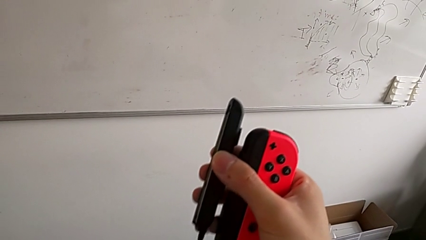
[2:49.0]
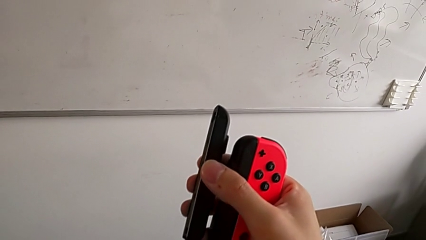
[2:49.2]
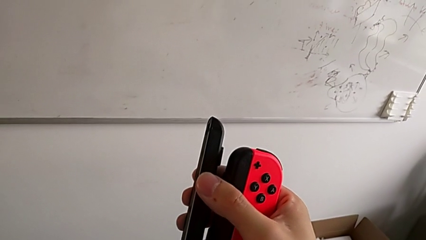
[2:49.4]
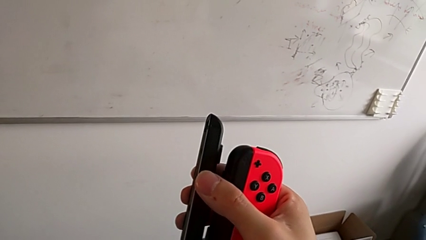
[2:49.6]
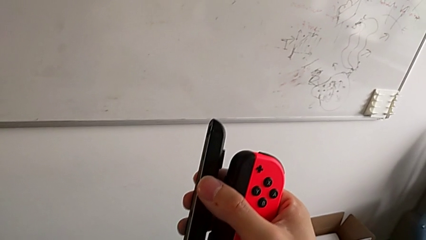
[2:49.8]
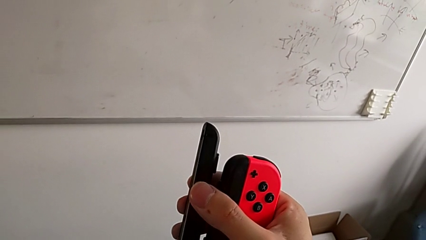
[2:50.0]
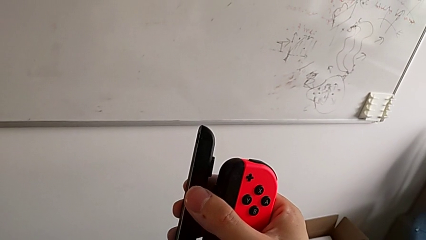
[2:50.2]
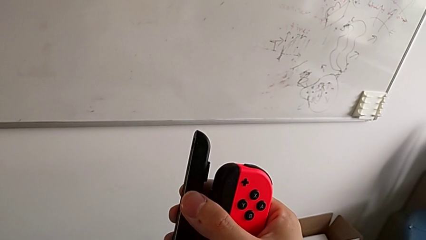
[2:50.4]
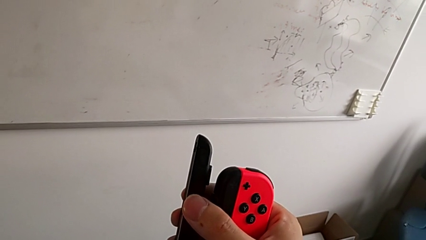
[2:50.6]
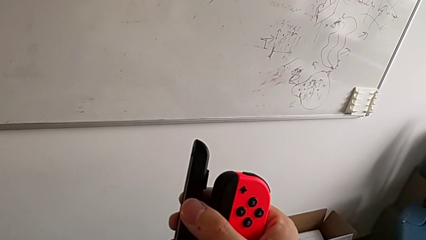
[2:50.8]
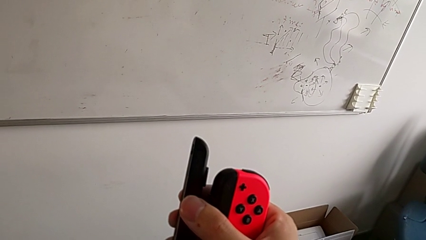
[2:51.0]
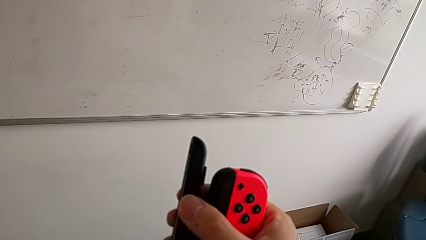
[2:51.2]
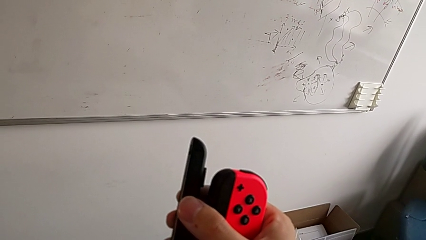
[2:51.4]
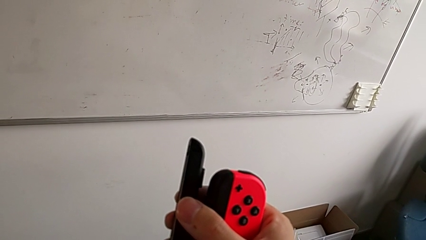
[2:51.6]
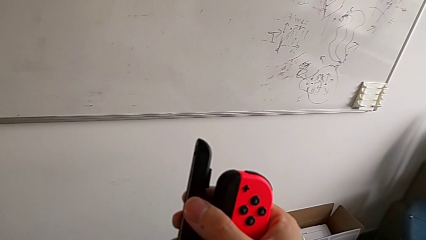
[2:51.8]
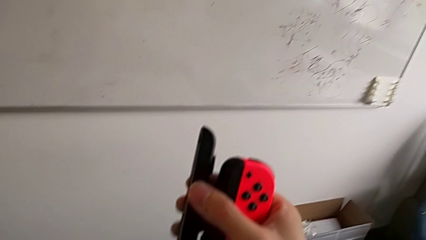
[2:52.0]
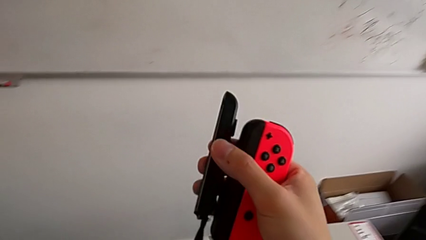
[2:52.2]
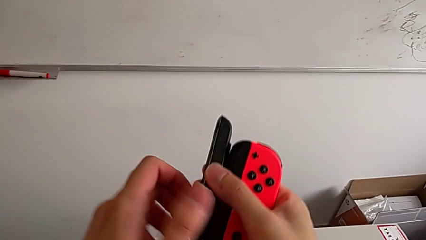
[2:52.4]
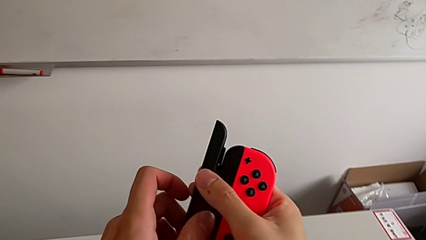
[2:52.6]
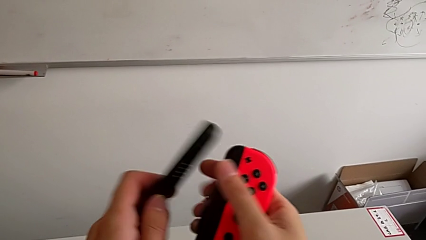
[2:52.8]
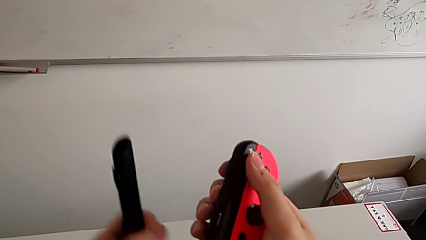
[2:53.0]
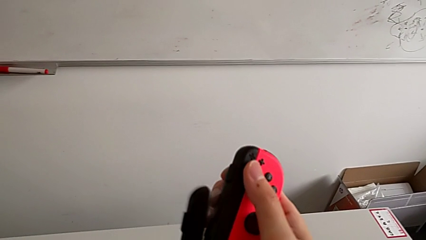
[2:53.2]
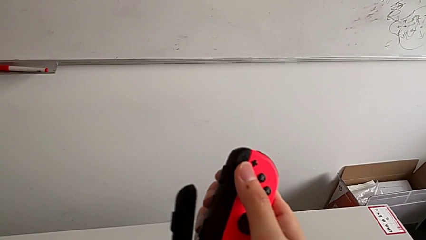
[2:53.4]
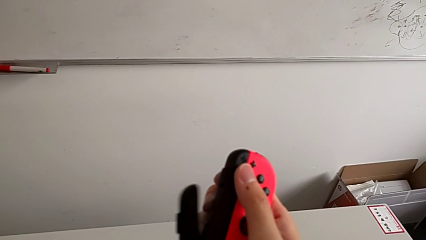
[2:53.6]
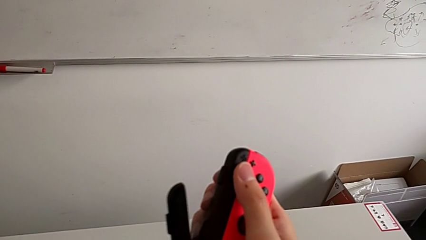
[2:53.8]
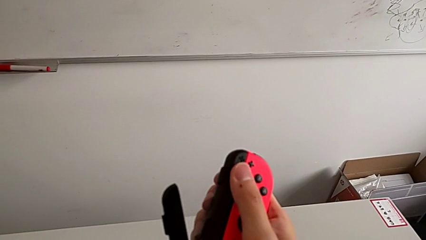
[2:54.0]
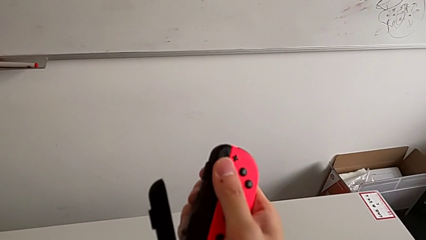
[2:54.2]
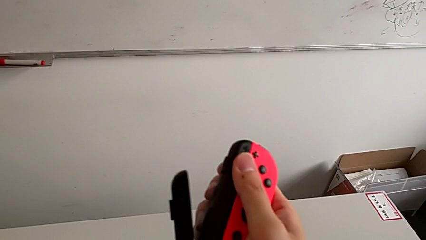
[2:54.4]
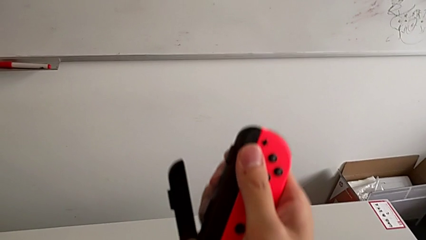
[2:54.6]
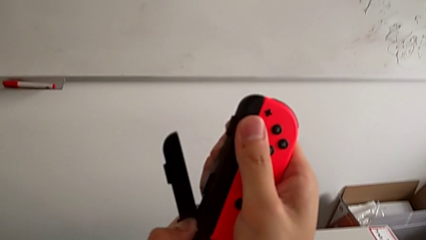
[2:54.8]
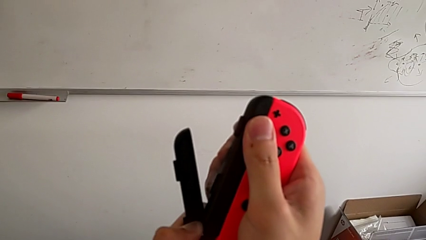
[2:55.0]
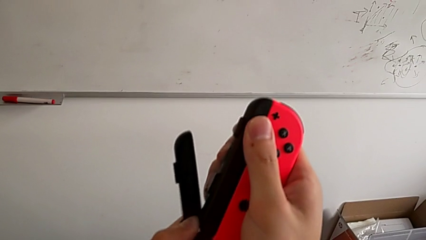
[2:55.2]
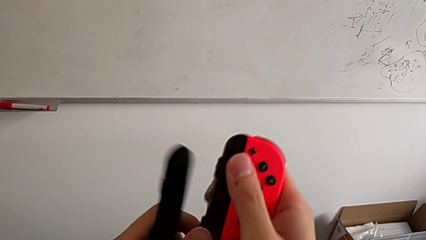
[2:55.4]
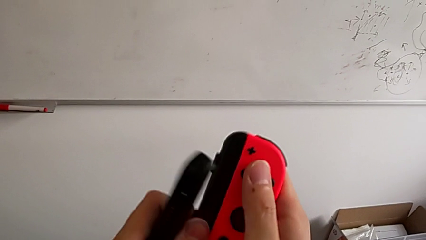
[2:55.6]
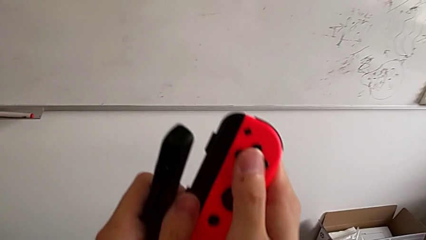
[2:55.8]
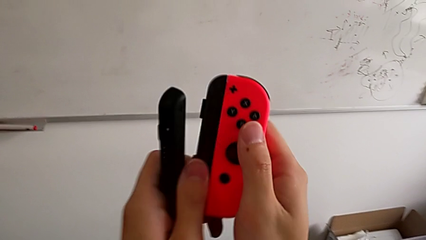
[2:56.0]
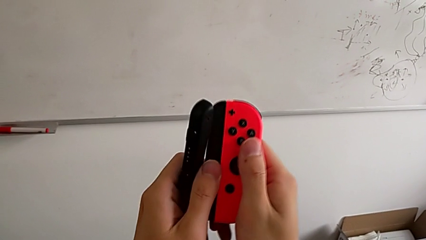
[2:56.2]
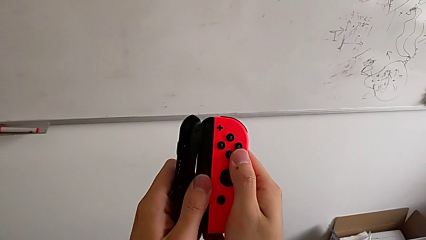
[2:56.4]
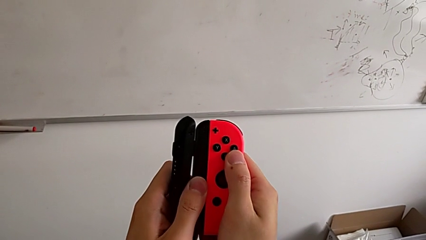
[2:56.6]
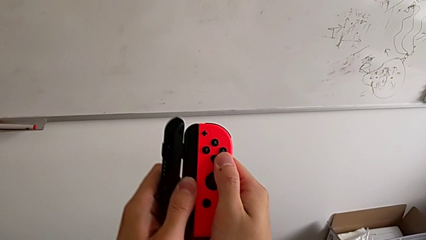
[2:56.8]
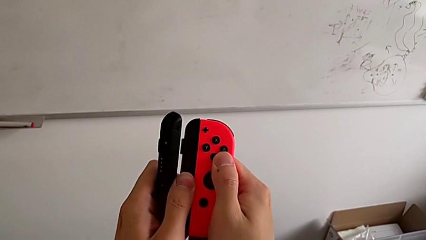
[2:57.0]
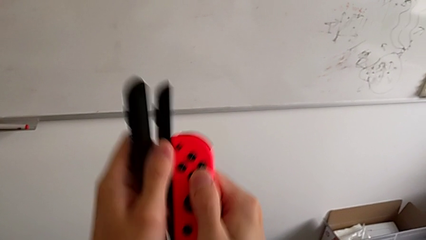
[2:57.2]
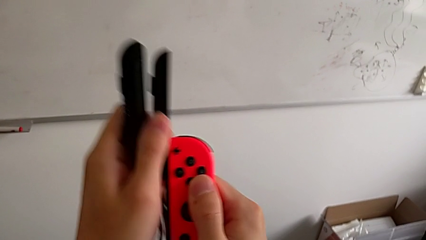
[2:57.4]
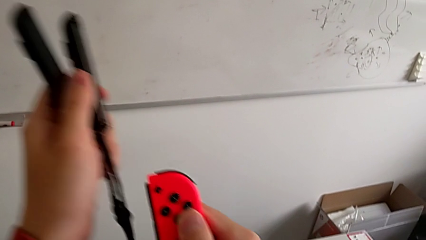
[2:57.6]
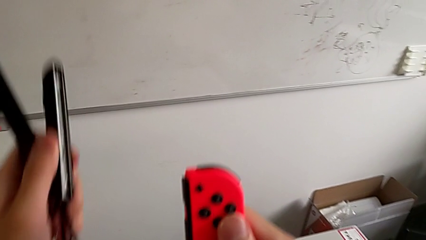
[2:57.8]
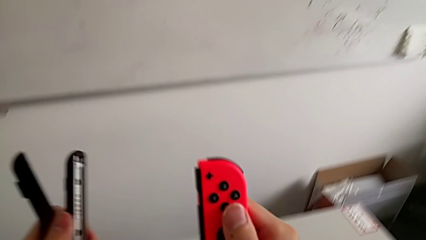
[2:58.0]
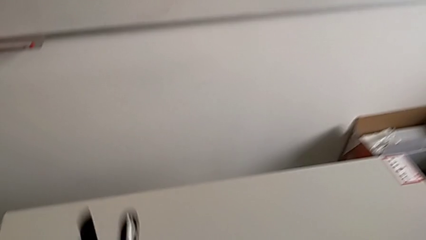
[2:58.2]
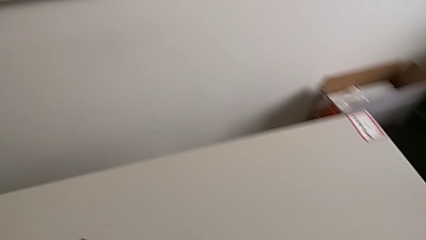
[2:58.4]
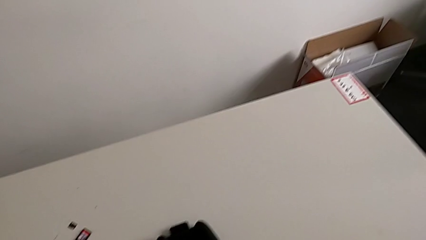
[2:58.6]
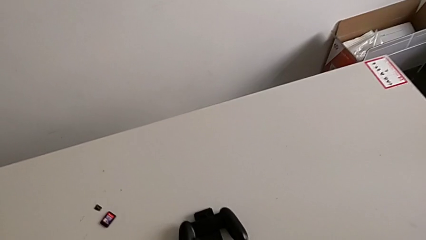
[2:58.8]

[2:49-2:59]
The camera wearer is disassembling the Joy-Con controller from the Joy-Con strap. They unlock the red Joy-Con strap lock and withdraw the red Joy-Con controller.

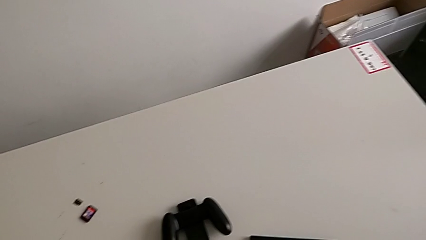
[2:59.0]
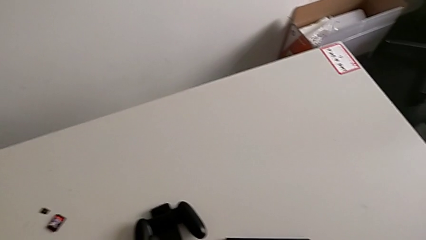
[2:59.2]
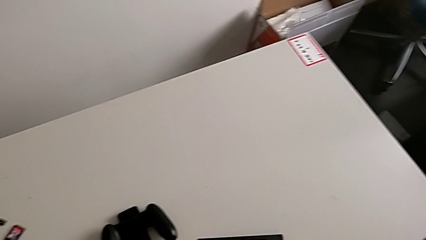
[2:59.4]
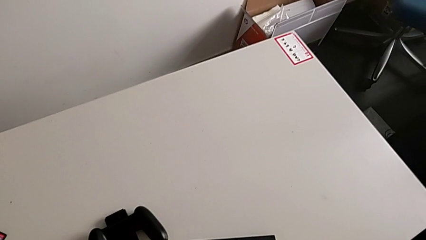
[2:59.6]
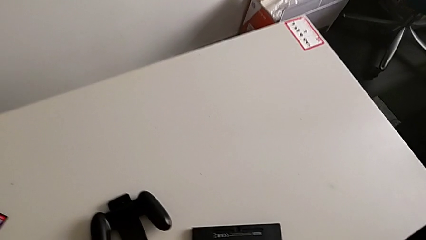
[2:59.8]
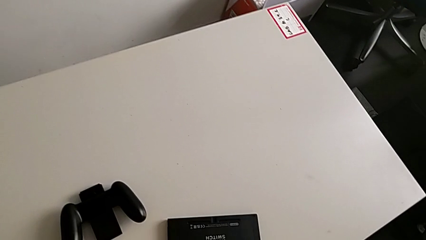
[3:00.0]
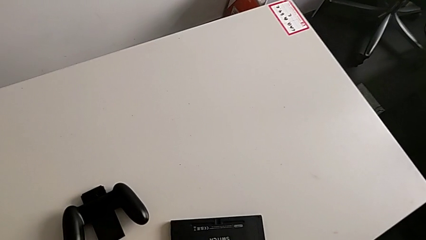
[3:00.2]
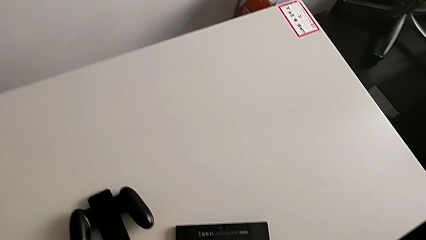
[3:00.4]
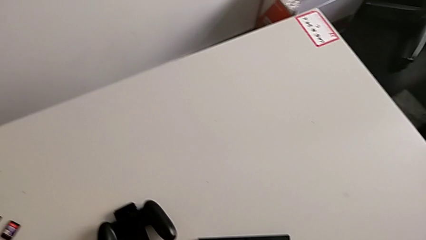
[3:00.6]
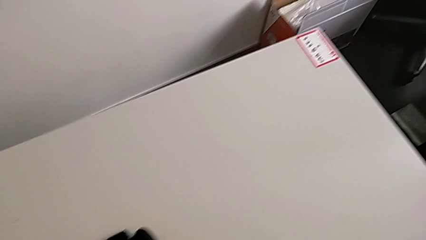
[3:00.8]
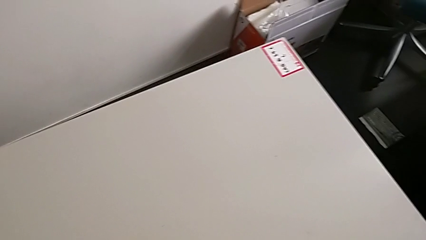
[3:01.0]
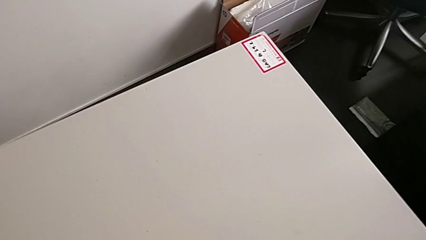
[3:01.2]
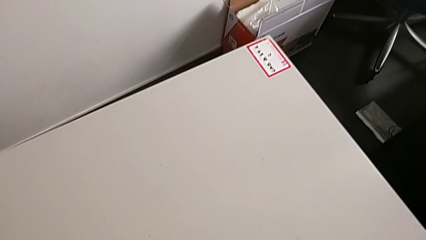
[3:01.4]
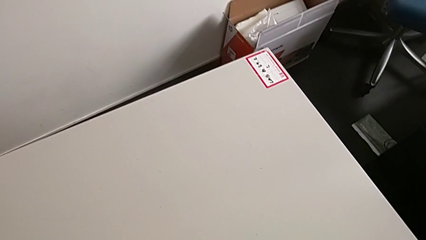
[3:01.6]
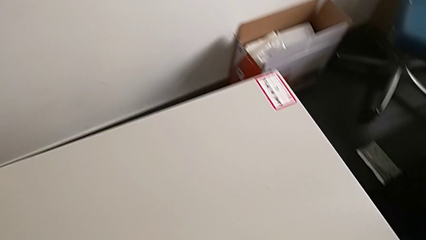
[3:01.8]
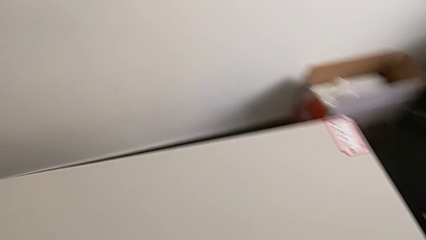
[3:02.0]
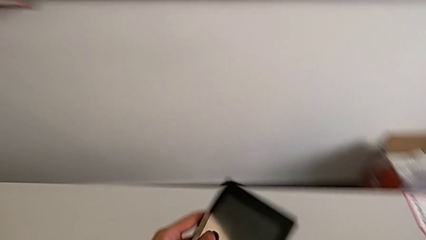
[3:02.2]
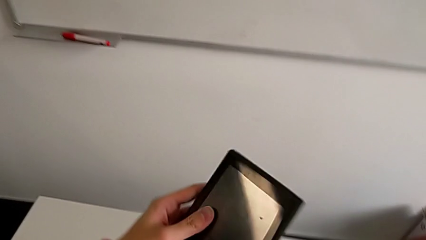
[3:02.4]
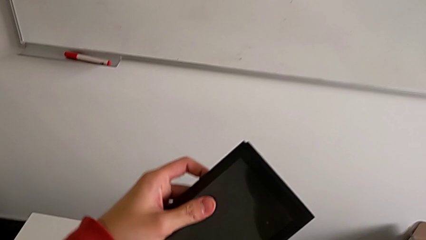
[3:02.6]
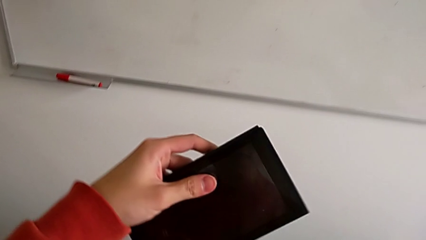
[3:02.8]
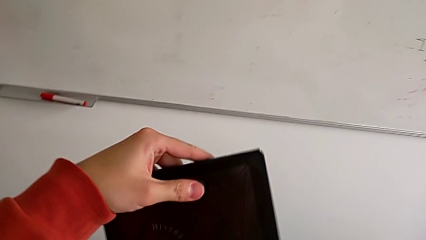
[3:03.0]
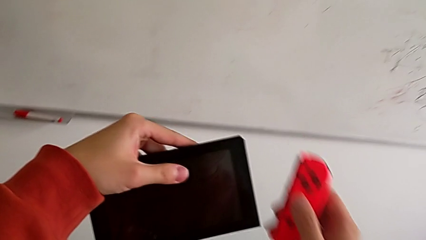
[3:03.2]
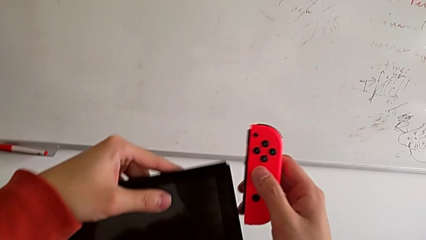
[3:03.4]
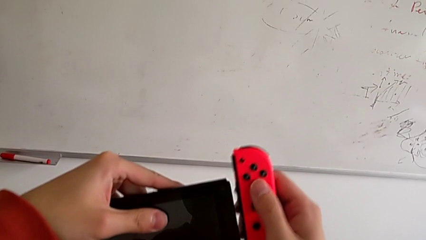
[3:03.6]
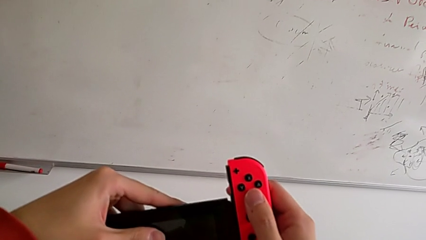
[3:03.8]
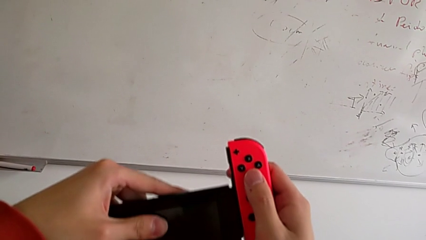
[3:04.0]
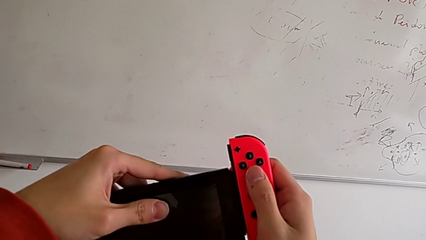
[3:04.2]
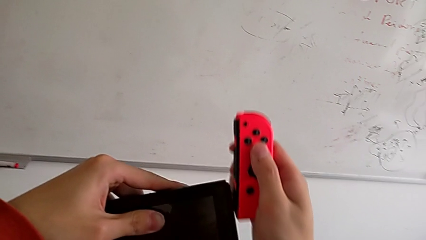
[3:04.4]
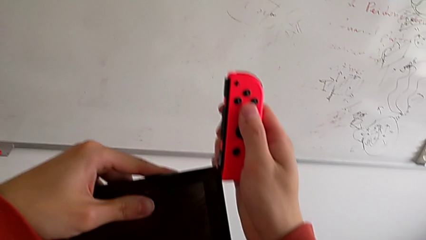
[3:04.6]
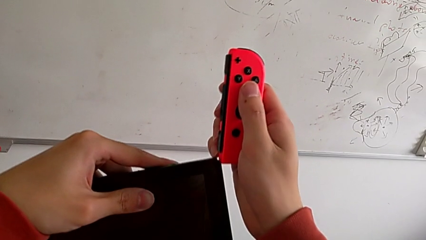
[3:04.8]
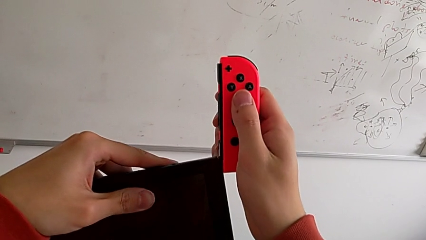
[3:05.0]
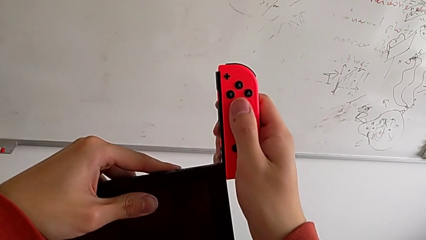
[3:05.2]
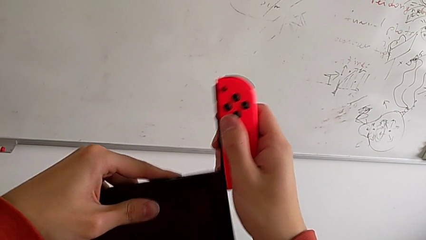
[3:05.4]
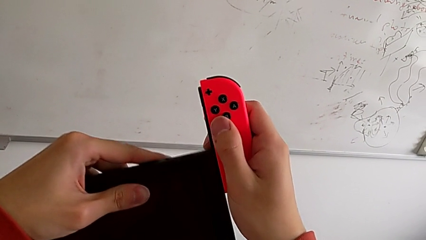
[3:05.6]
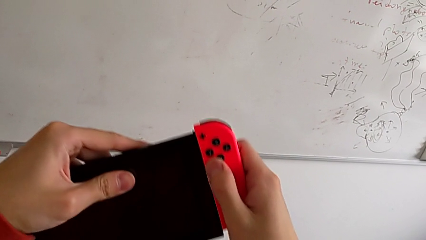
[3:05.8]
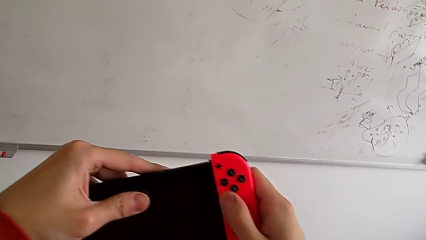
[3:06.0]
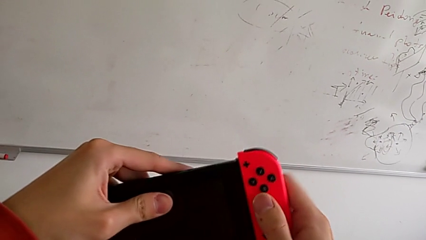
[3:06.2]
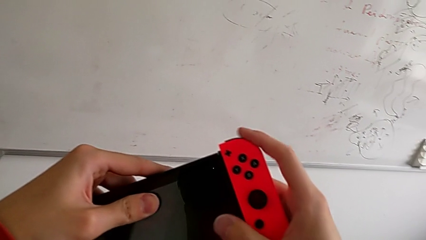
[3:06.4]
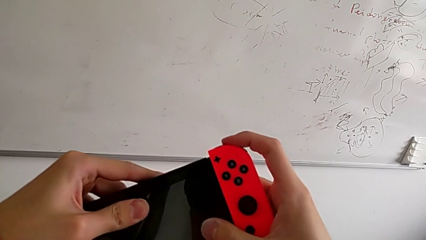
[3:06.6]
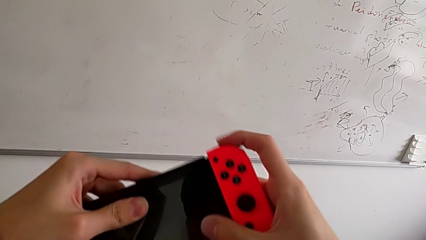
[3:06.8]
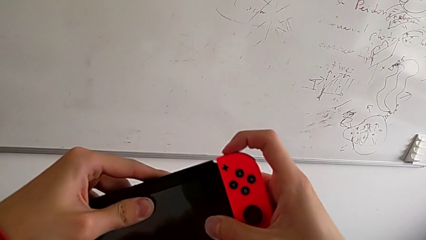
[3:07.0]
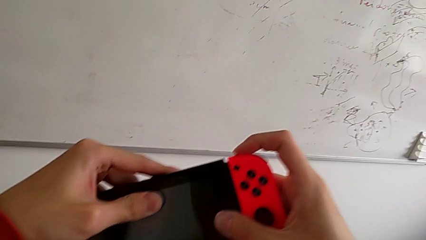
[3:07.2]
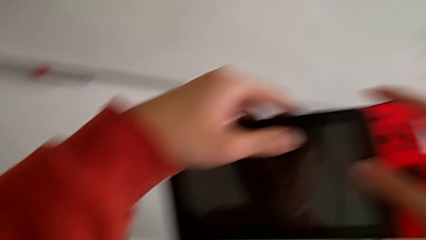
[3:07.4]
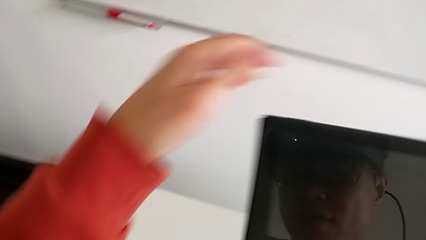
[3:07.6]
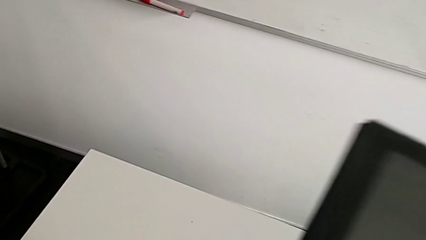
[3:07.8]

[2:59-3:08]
The camera wearer is assembling the Joy-Con controller to the touch screen. They insert the red Joy-Con strap.
